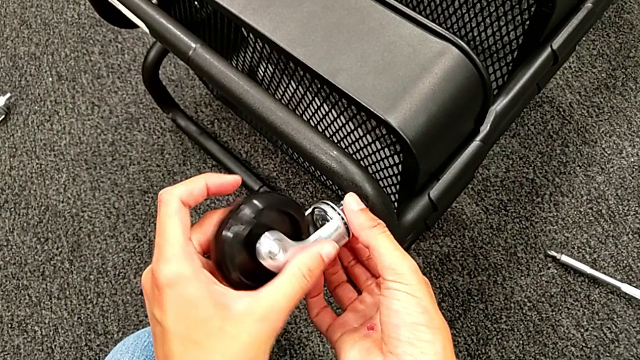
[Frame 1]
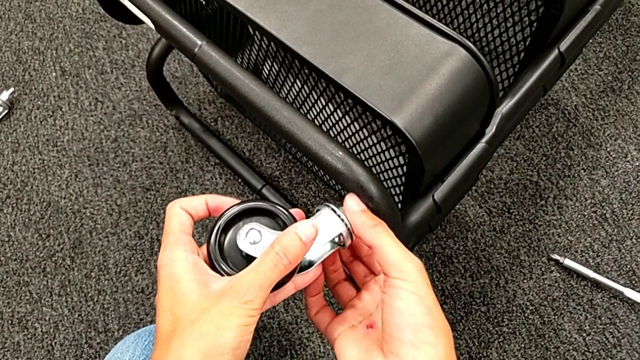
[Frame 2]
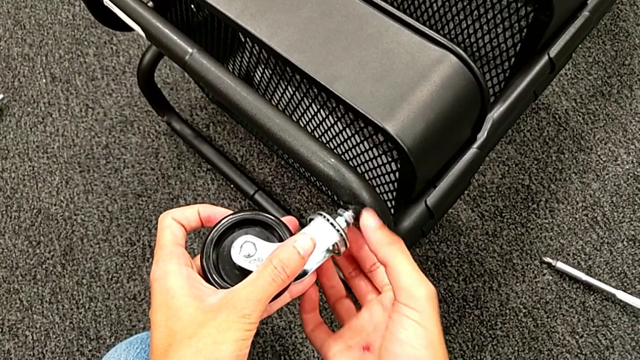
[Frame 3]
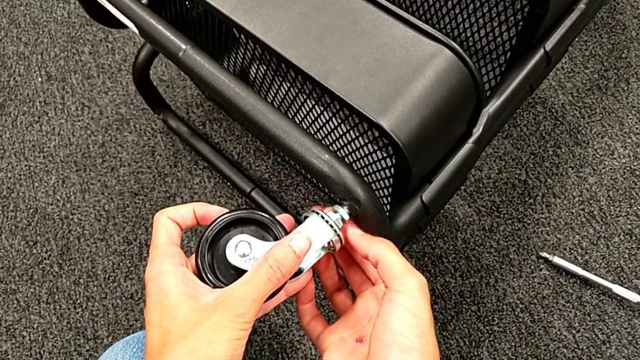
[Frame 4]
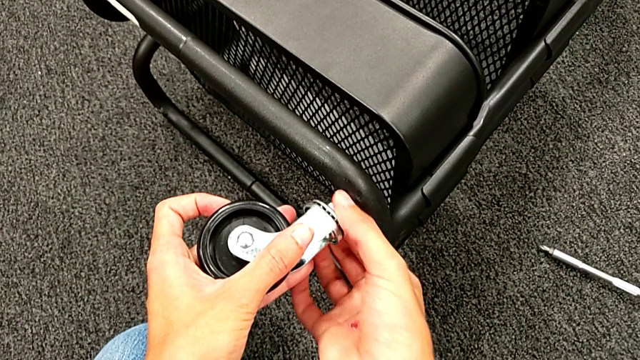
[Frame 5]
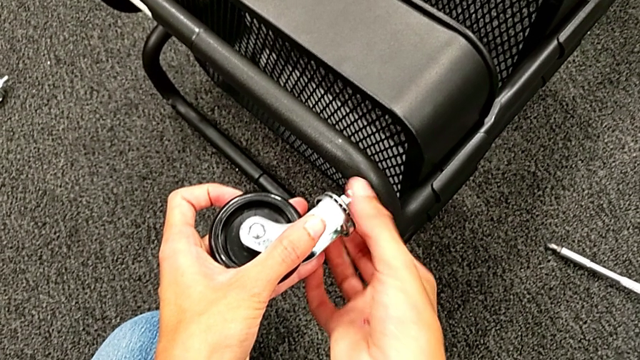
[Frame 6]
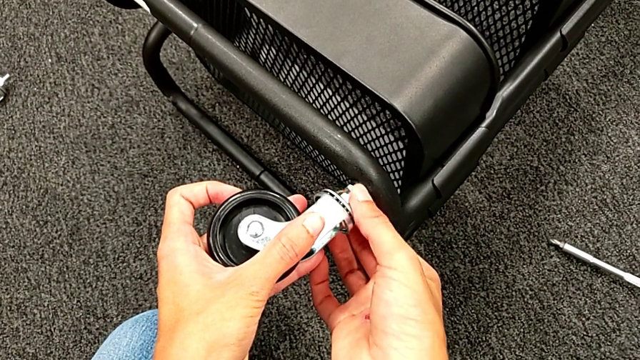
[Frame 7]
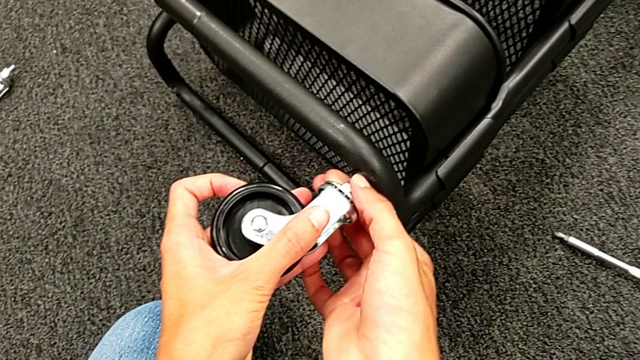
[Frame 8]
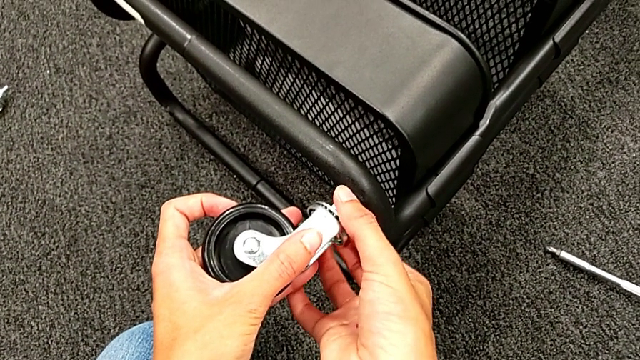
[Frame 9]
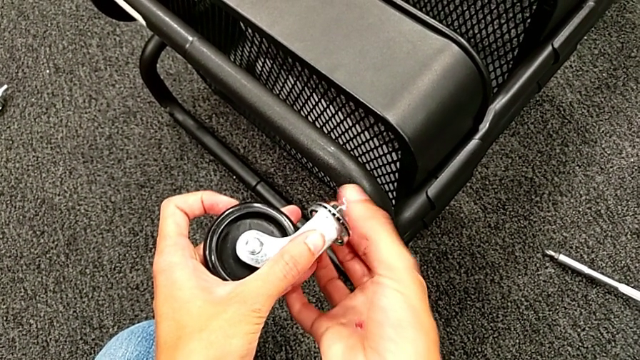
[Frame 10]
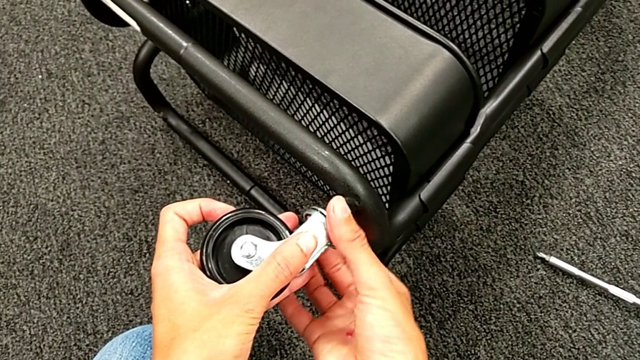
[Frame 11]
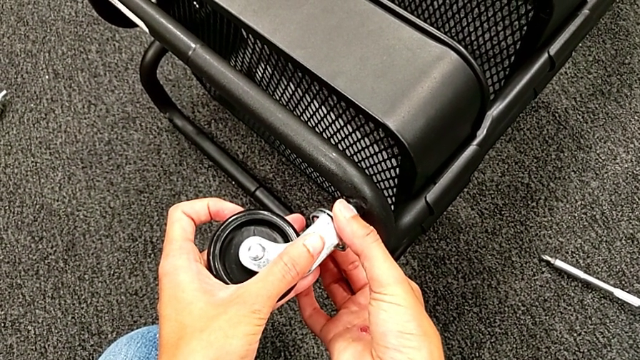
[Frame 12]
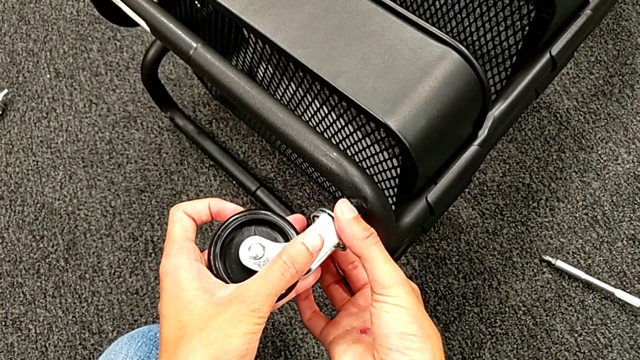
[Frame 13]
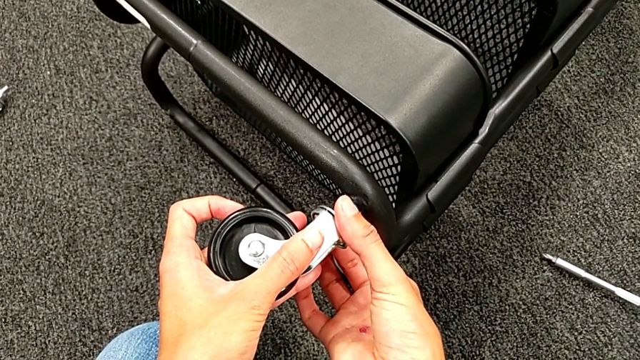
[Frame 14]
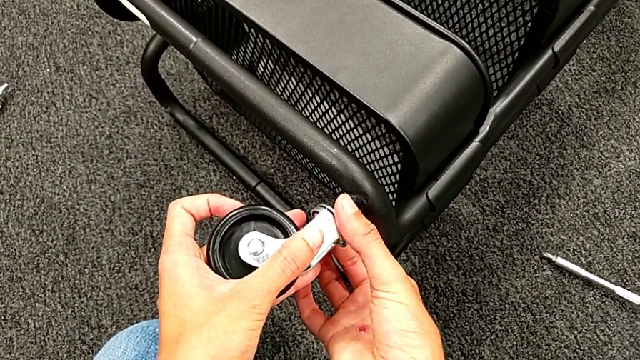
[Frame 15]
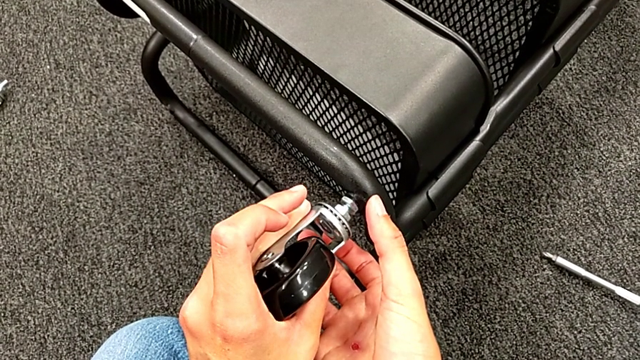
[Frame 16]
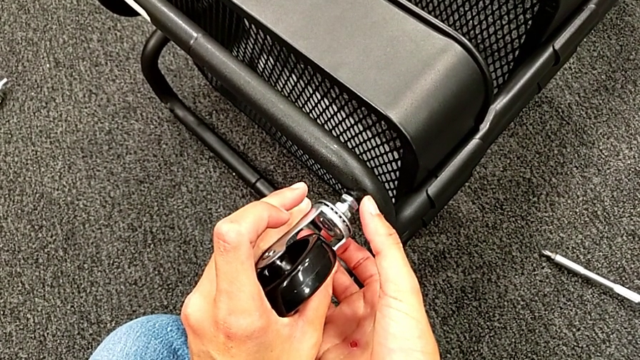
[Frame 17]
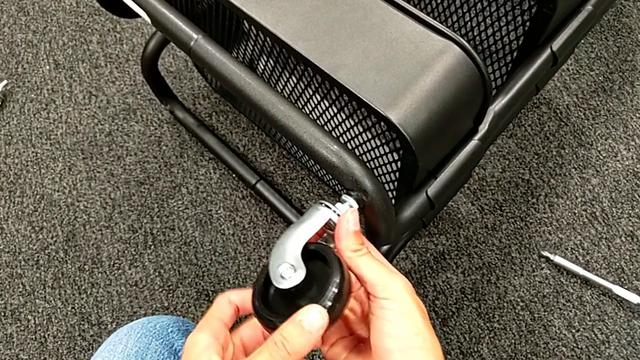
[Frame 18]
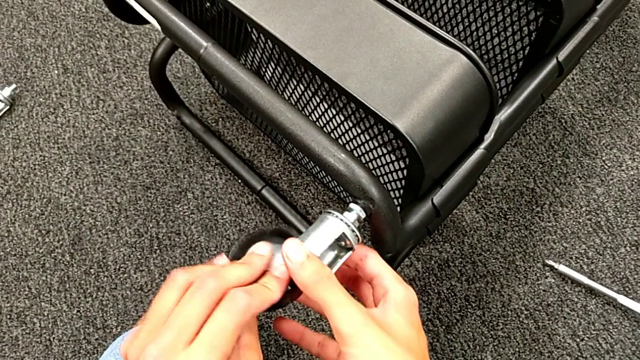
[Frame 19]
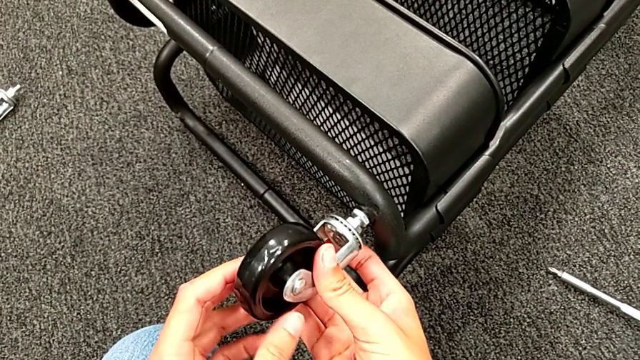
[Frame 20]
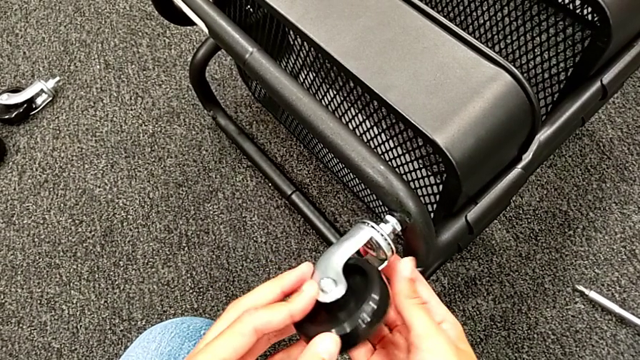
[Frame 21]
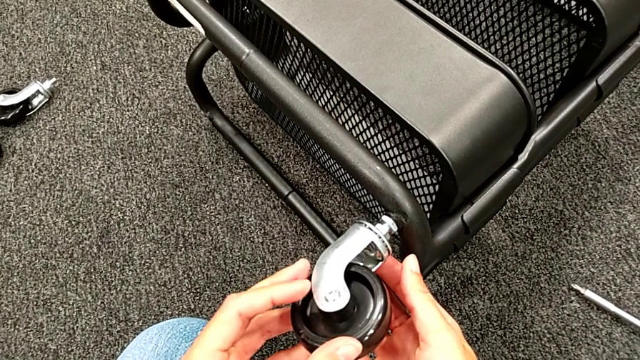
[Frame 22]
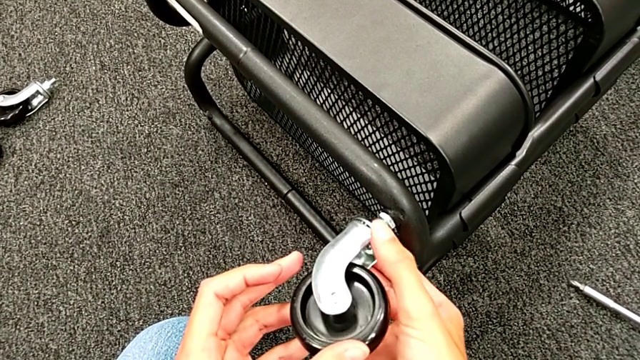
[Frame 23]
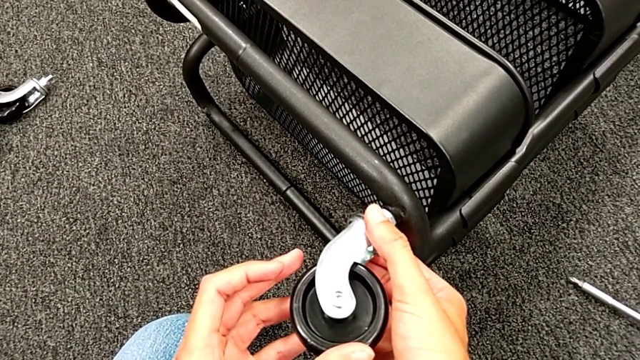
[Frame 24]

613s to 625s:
The camera wearer is placing the wheels. They keep wrongly screwing the wheel.

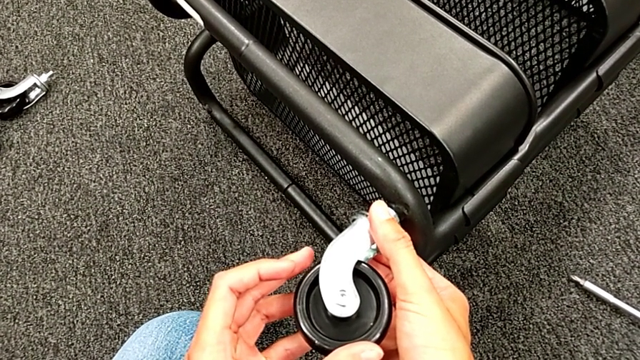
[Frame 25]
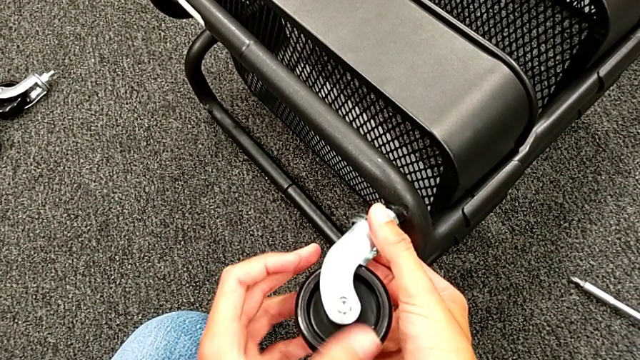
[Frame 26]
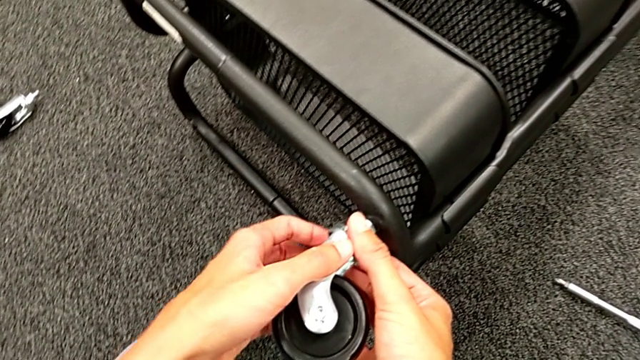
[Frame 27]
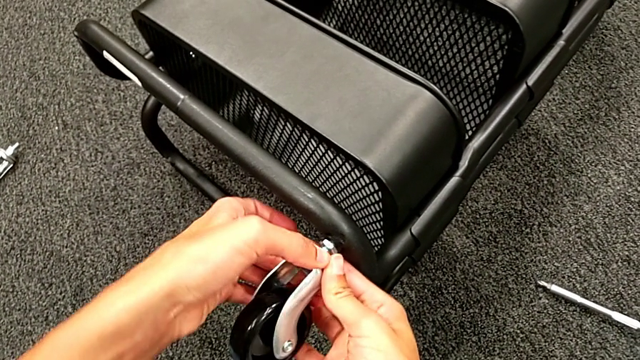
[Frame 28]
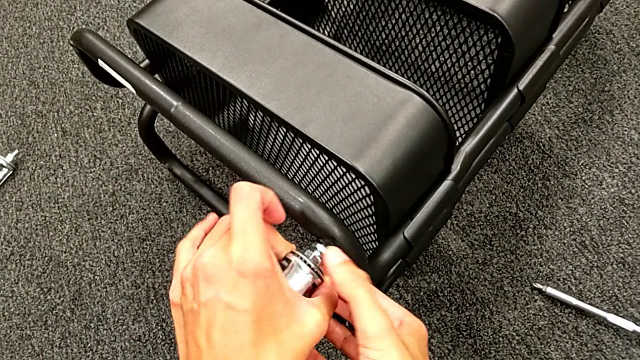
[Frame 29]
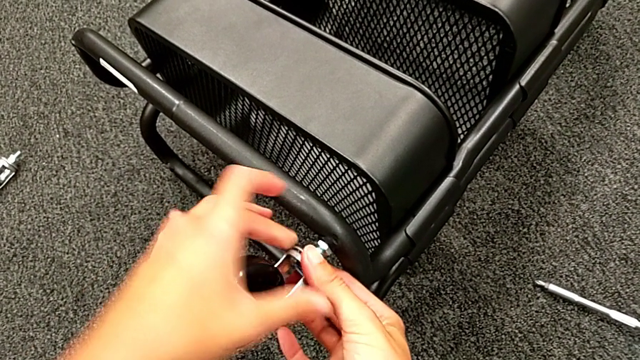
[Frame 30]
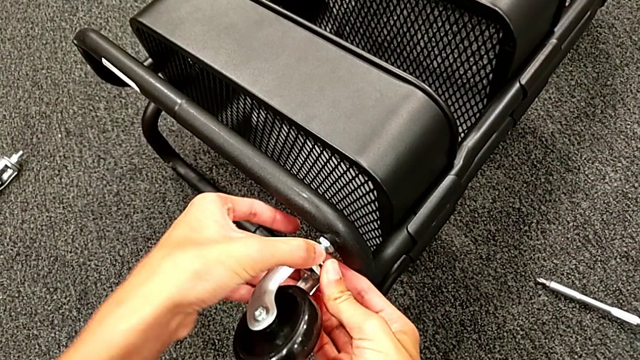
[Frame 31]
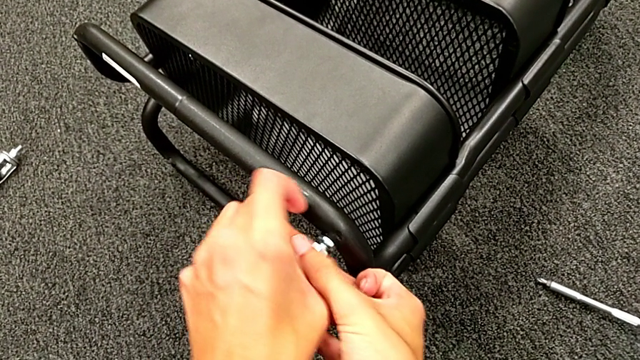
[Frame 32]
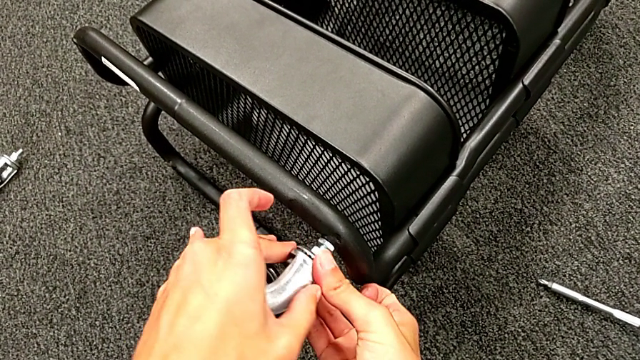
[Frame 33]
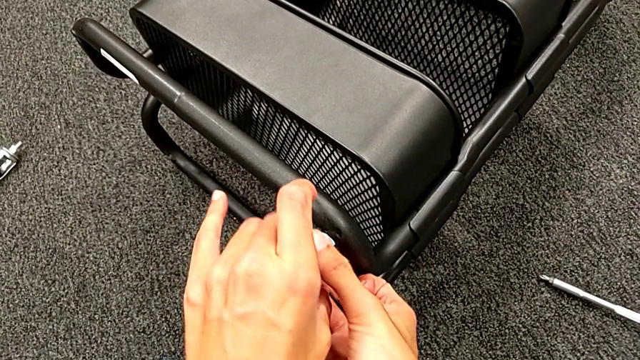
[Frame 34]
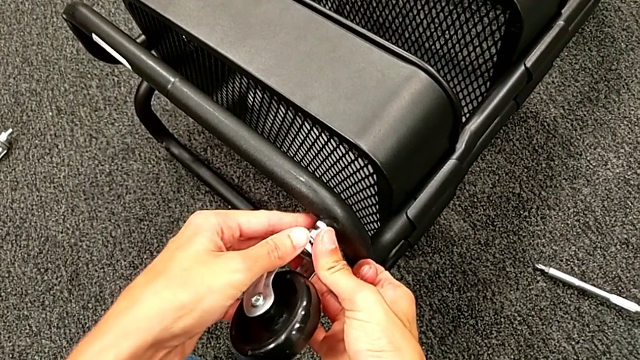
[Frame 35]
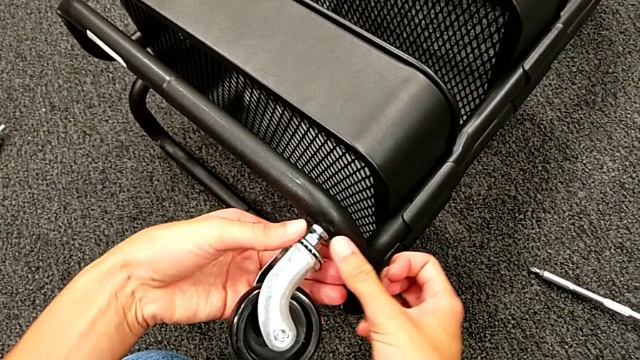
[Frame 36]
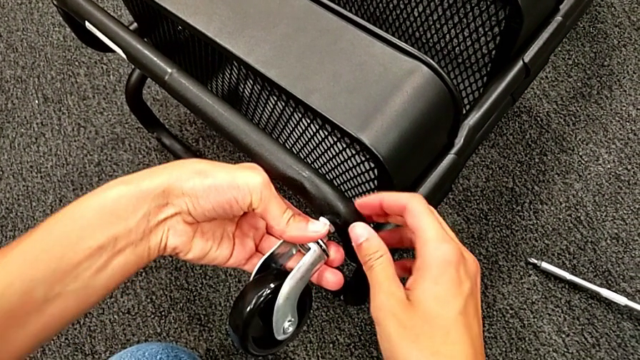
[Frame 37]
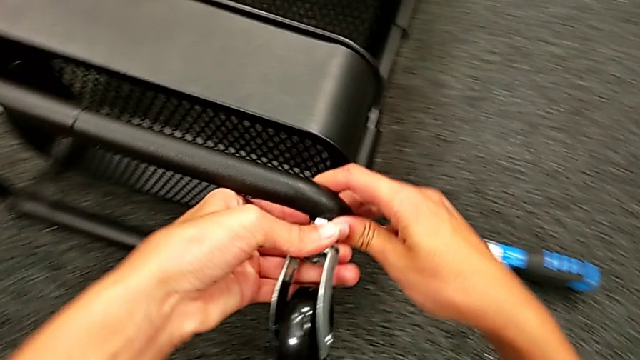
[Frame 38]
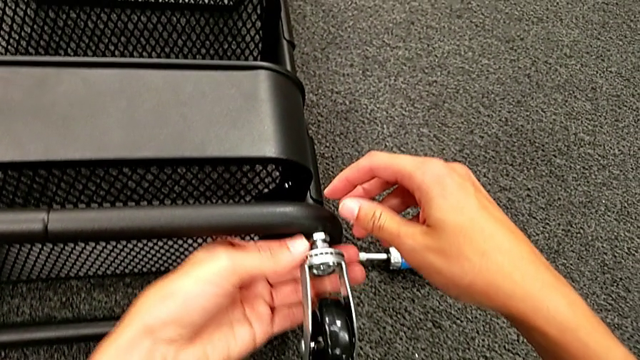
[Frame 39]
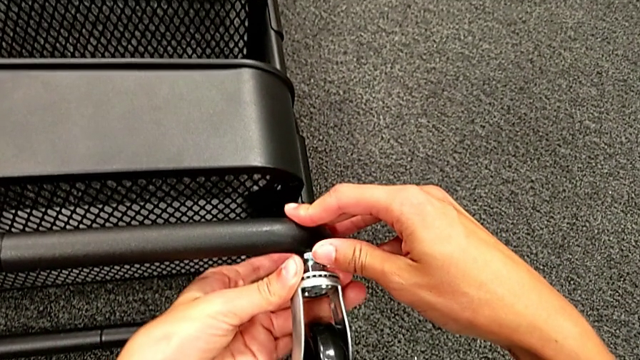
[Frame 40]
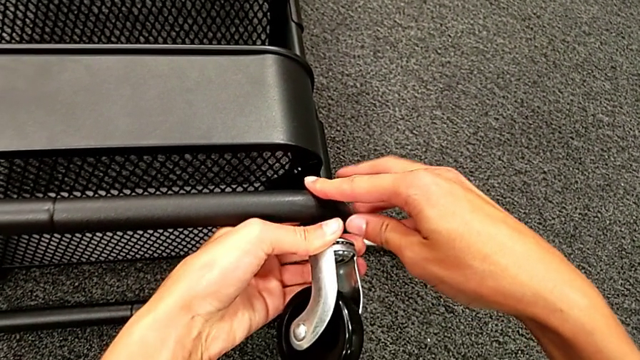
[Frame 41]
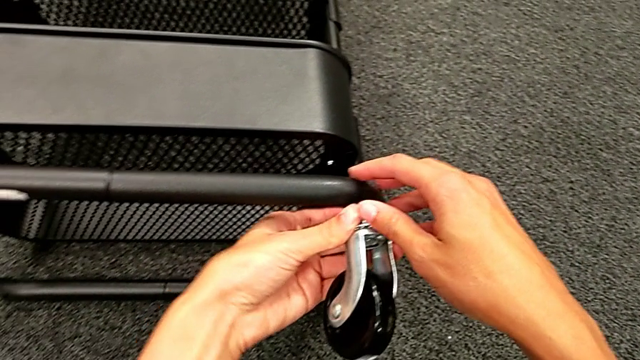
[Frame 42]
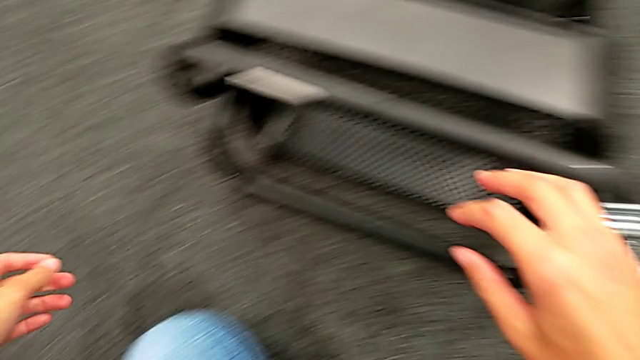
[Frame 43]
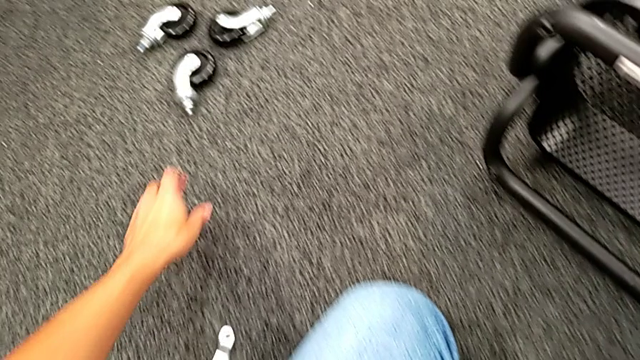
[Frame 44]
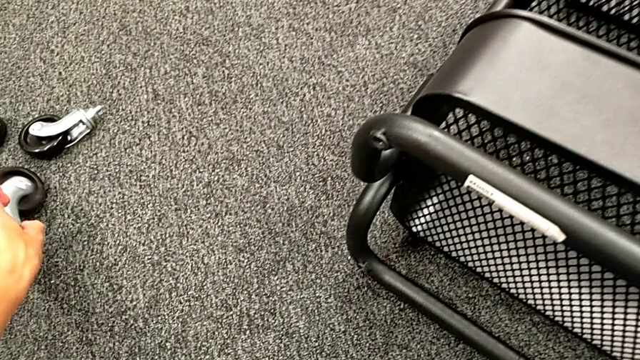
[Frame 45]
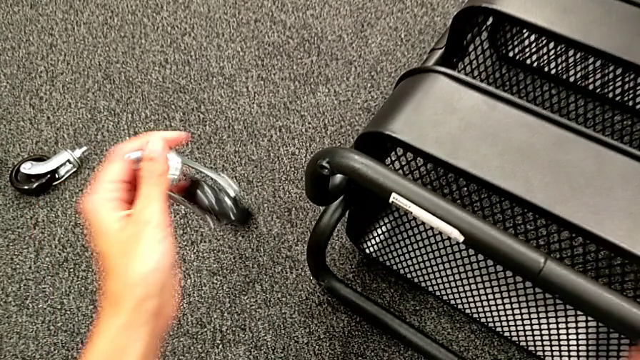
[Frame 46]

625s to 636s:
The camera wearer is placing the wheels. They grab the second wheel.
